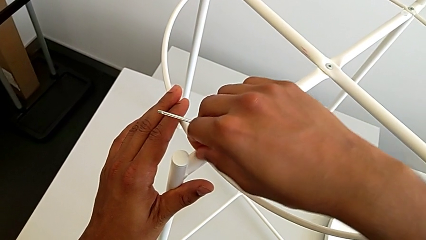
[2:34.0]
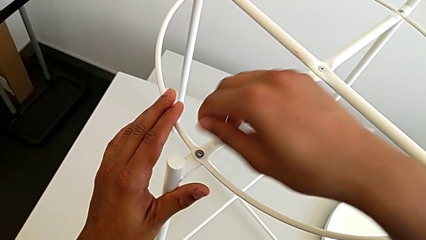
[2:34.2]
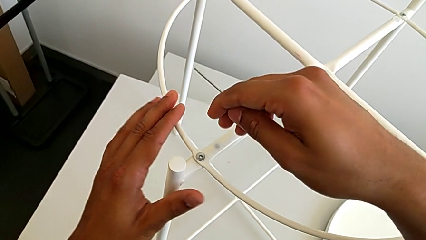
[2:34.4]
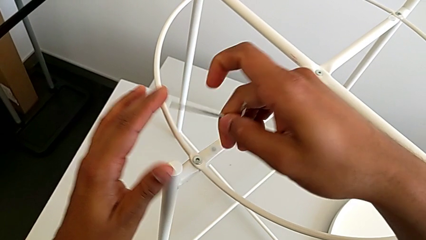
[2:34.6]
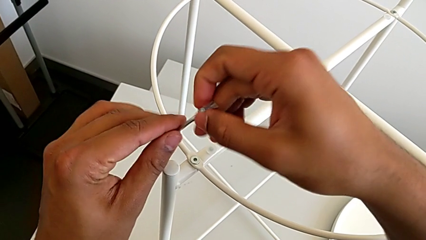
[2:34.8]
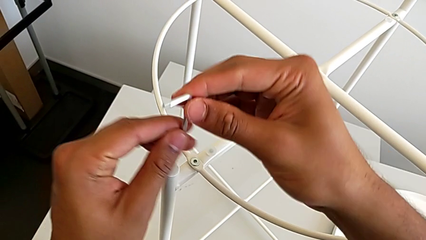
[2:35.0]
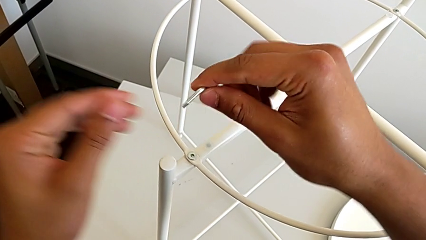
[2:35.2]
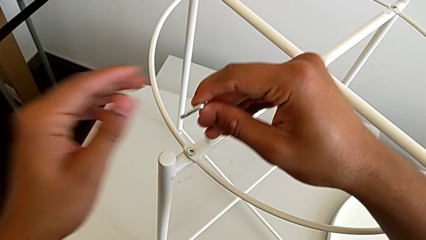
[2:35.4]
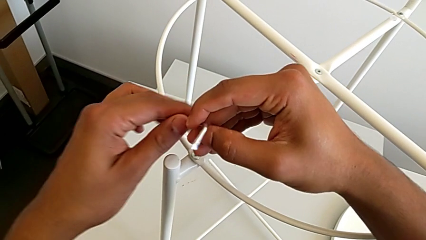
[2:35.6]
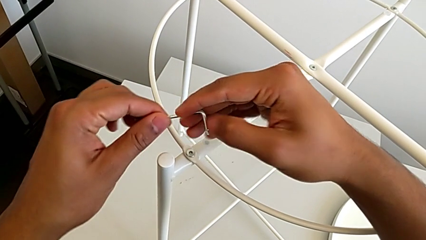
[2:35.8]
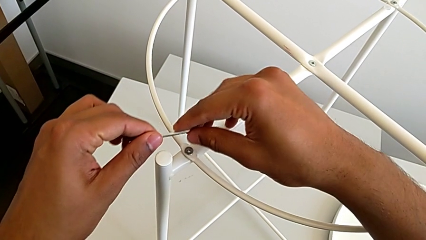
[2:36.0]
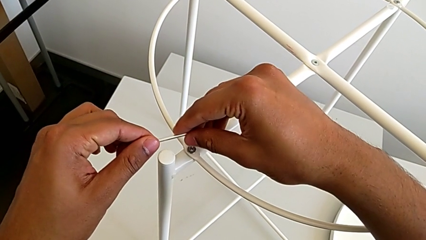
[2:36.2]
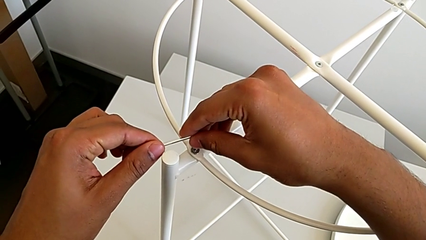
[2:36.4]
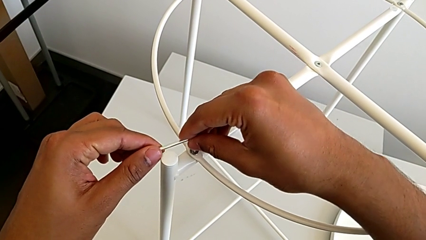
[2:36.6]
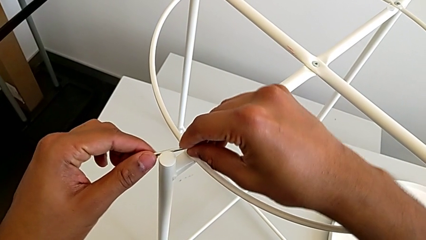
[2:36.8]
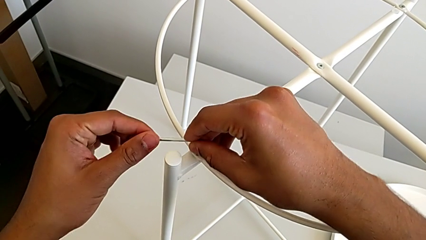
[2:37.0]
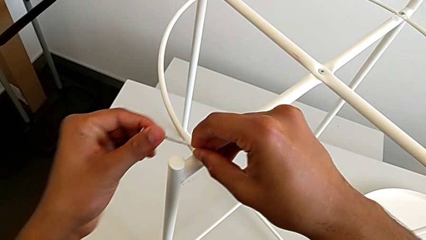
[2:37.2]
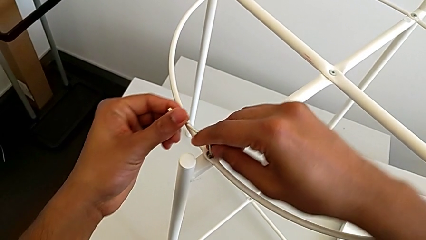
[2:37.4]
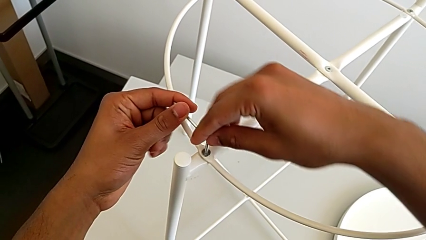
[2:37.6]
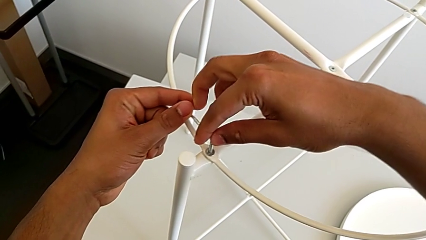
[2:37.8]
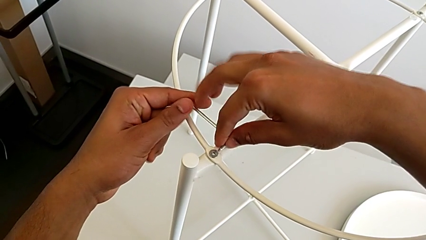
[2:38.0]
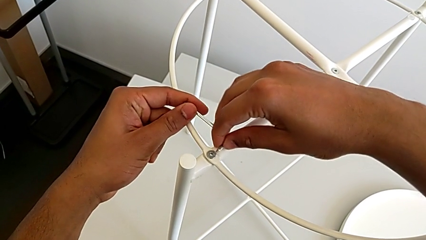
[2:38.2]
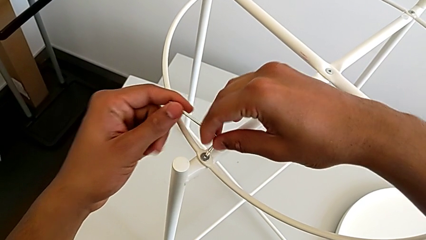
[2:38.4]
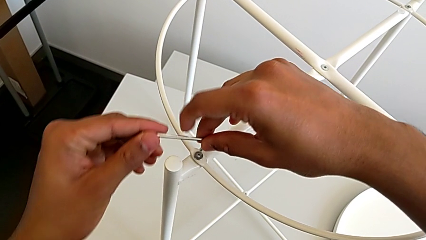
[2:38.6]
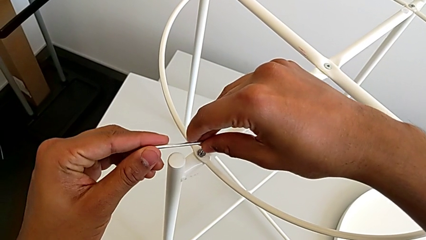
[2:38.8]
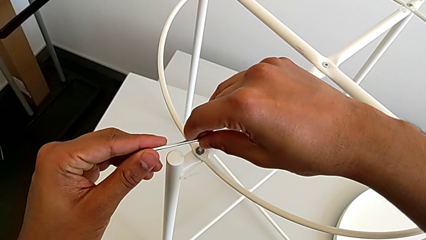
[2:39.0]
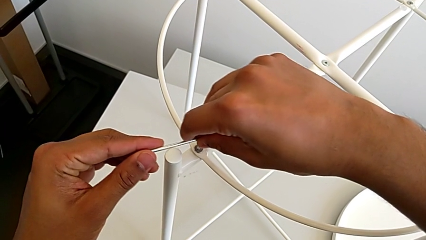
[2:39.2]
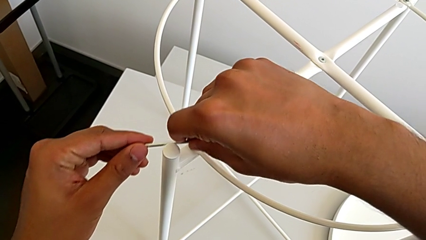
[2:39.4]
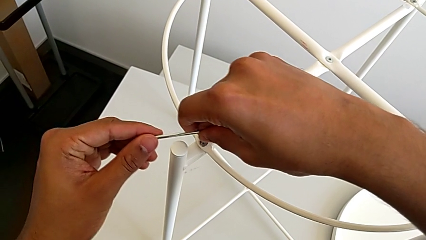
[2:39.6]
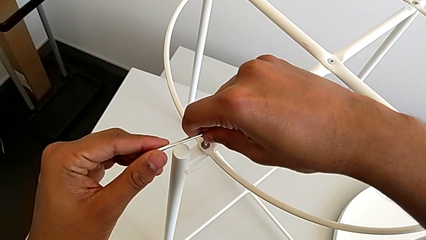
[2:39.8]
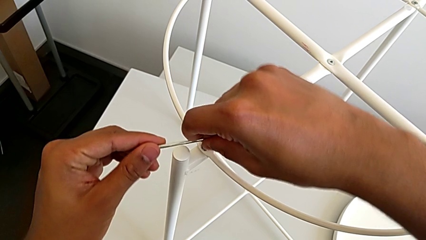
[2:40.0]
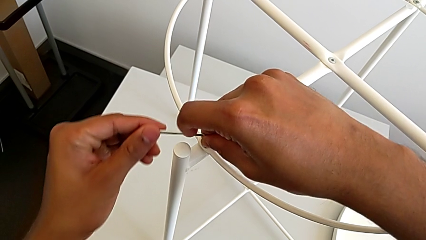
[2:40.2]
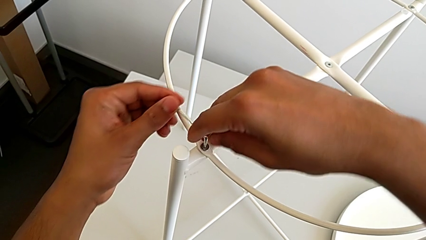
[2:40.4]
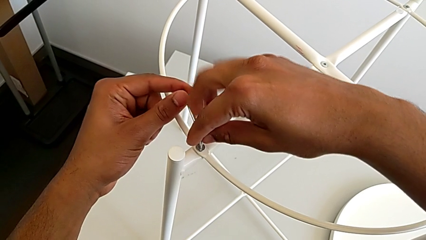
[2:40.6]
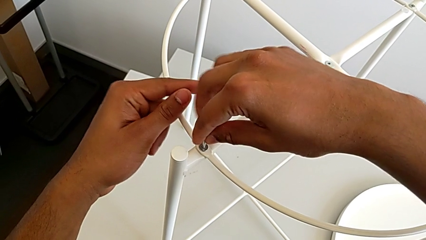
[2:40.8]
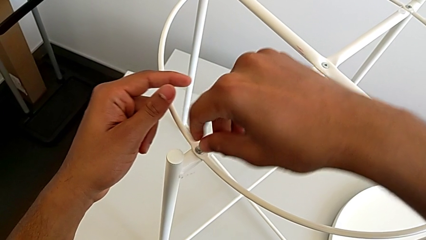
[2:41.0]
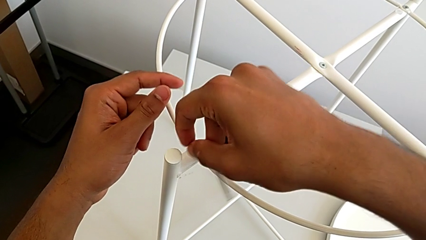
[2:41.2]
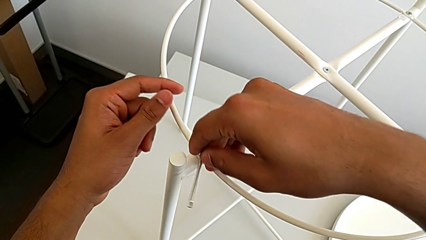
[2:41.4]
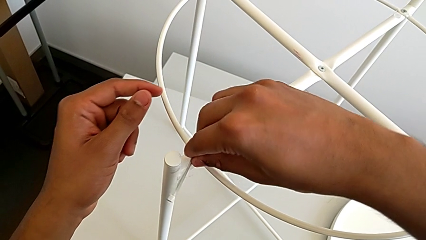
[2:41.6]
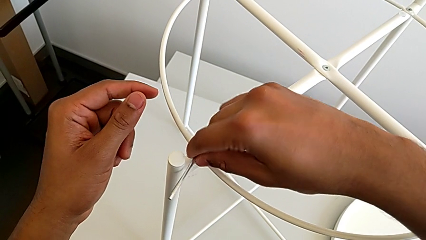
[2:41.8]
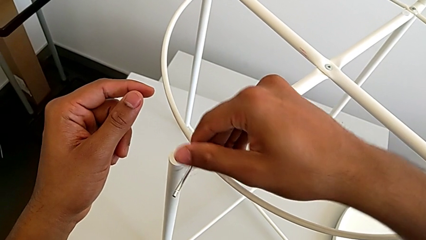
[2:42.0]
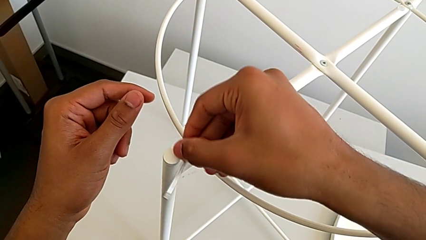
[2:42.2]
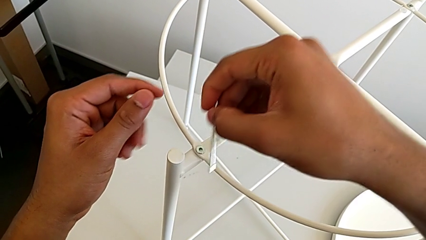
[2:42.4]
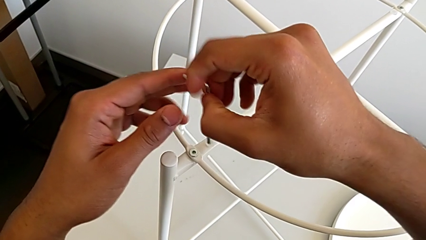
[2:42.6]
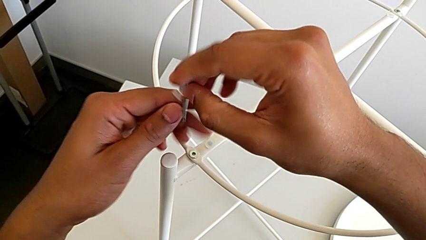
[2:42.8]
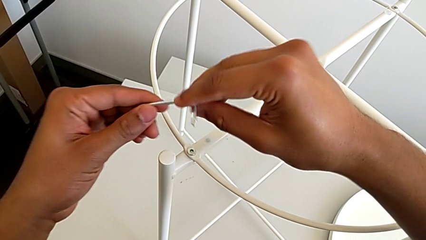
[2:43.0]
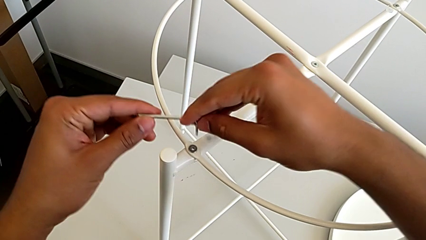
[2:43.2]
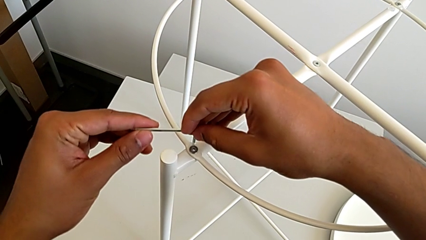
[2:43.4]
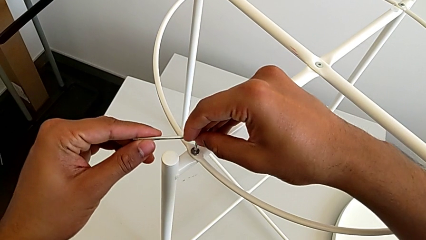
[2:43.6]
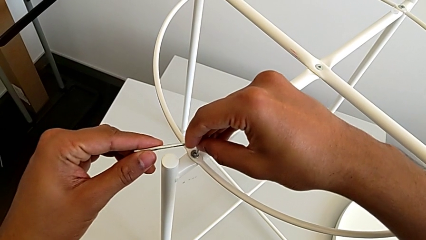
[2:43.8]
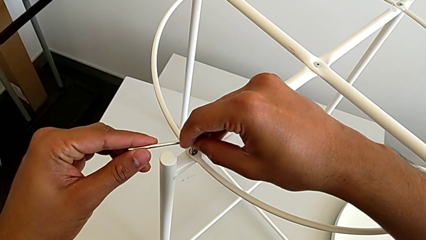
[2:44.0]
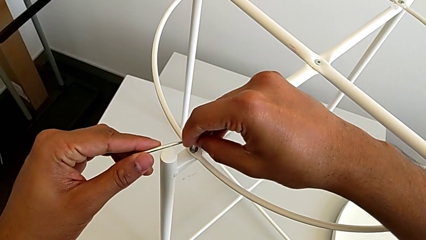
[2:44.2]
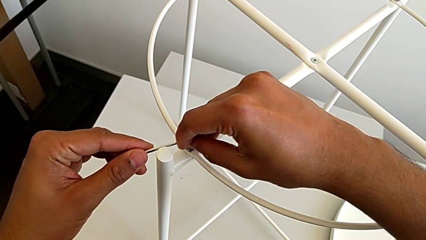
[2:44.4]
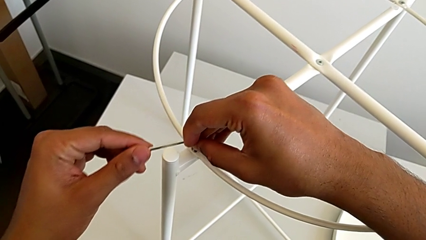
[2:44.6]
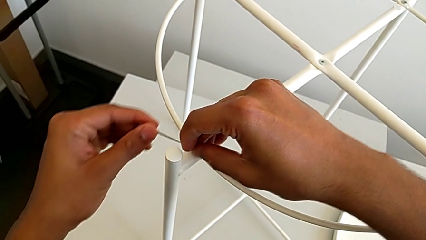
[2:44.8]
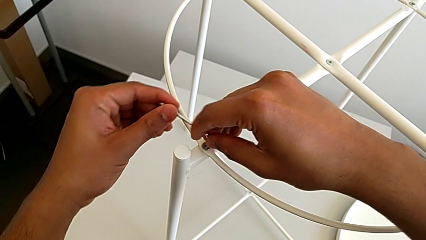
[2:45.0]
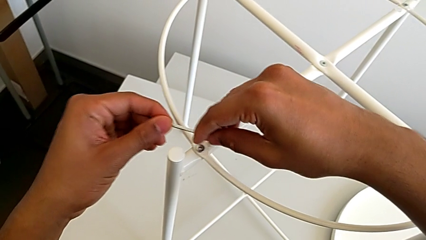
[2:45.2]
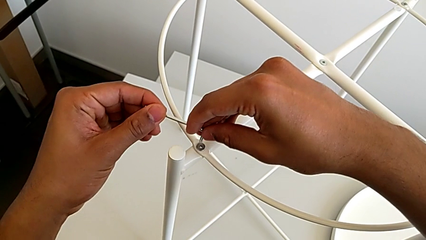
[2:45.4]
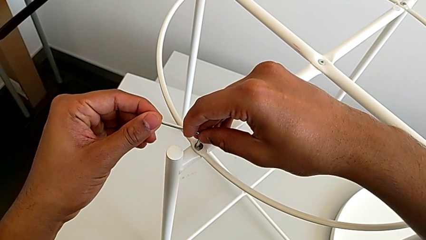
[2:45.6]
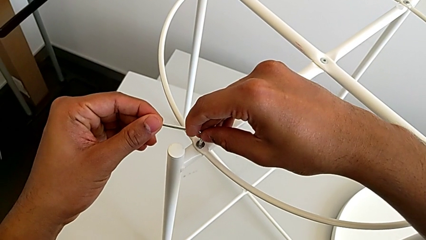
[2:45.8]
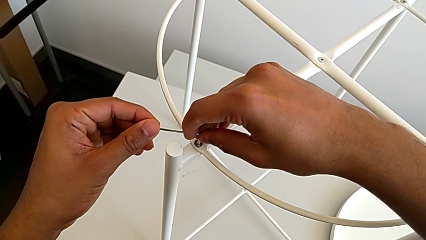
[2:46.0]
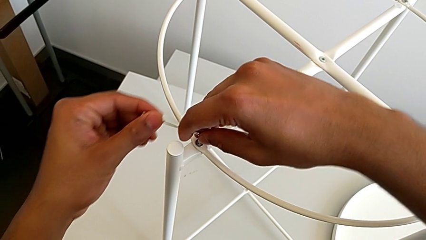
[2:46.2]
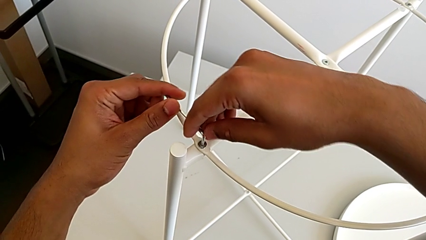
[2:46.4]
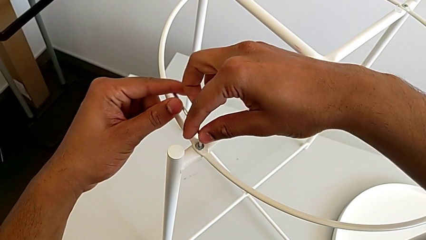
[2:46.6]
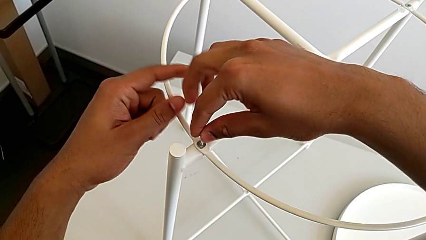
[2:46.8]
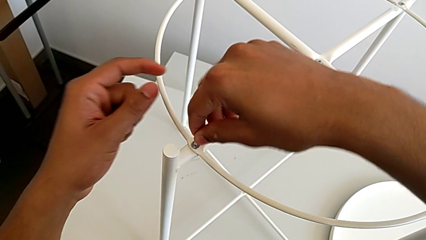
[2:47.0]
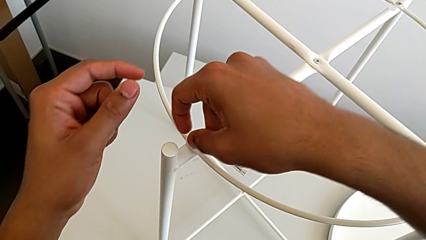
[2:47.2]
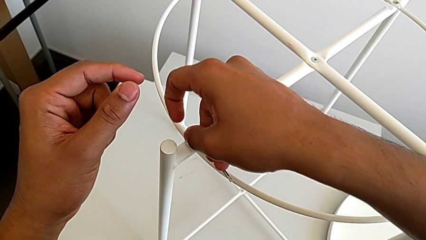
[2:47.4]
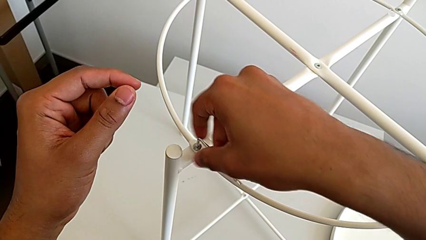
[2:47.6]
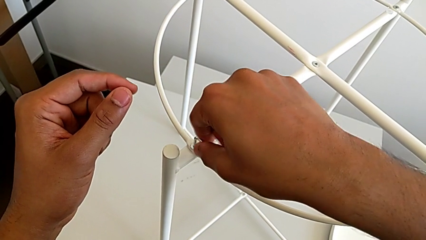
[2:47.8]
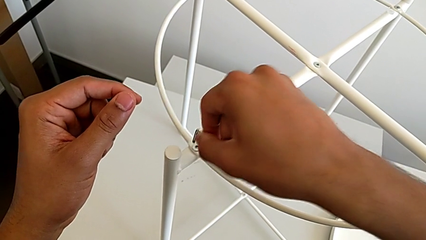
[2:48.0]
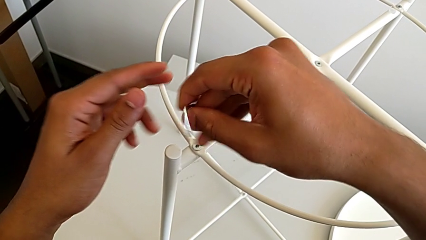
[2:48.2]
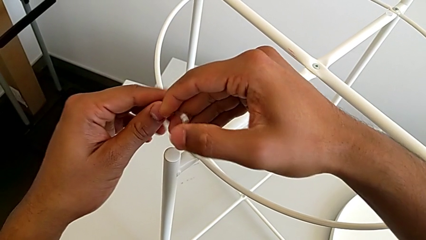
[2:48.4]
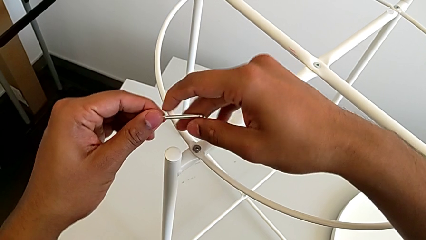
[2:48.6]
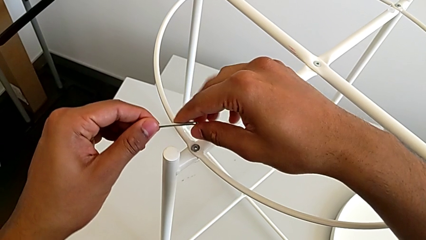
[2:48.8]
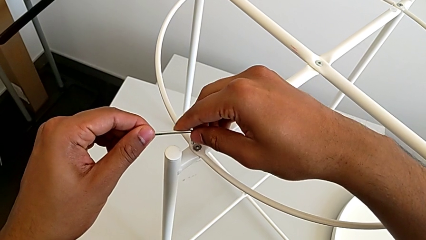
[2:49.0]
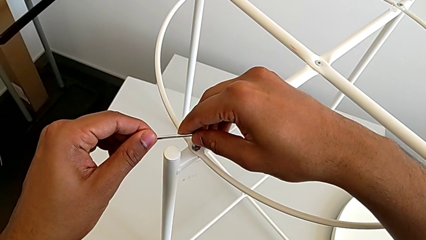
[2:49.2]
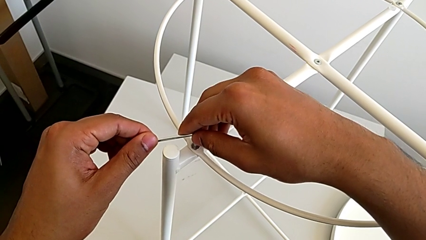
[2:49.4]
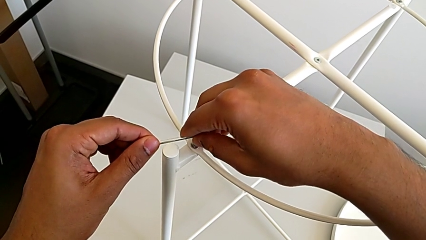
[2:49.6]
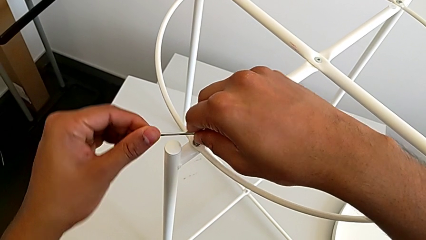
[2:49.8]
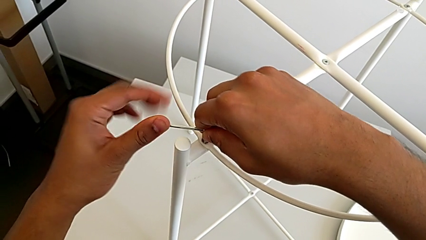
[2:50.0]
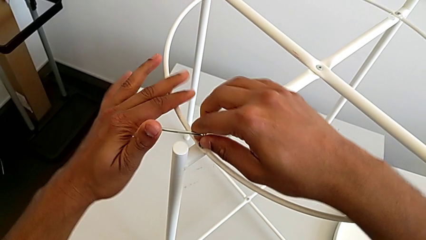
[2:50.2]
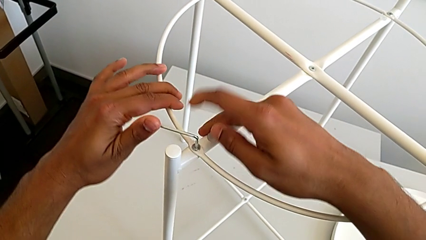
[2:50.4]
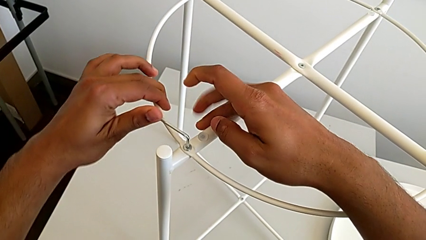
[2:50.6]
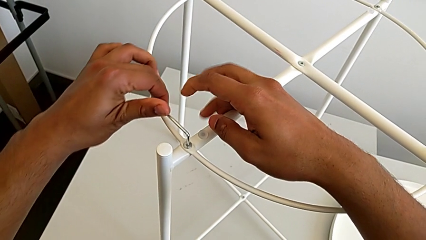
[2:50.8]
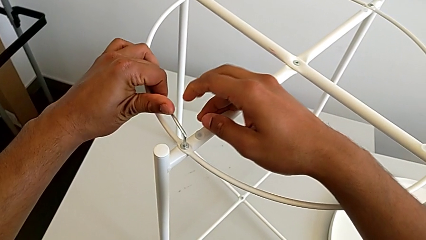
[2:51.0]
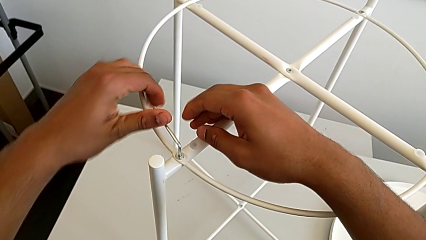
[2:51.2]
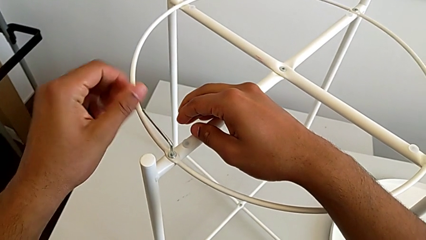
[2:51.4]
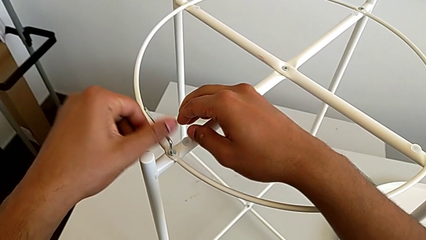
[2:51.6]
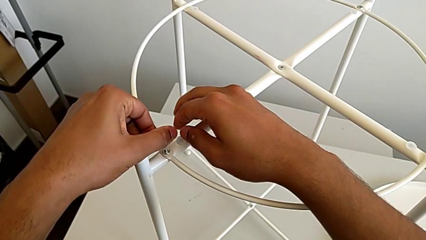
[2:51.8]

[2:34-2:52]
The camera wearer is screwing the second hex socket head of the circle with an Allen wrench. They insert the Allen wrench, screw the hex socket head, withdraw the Allen wrench, rotate it, insert it, rotate it, withdraw it, rotate it, insert it and begin to rotate it.
